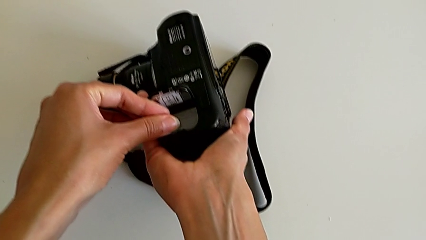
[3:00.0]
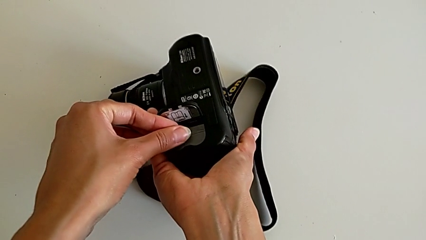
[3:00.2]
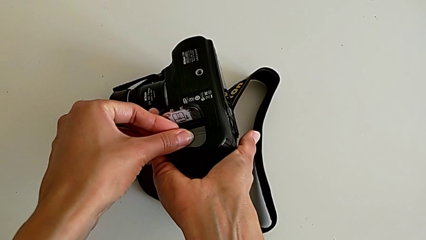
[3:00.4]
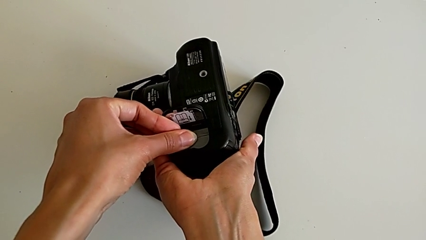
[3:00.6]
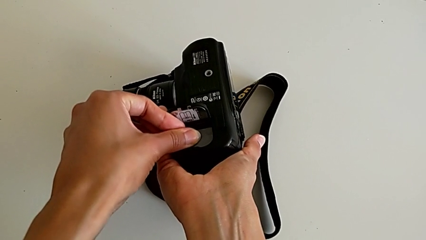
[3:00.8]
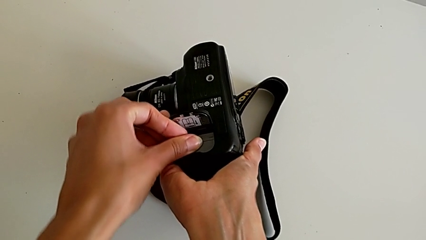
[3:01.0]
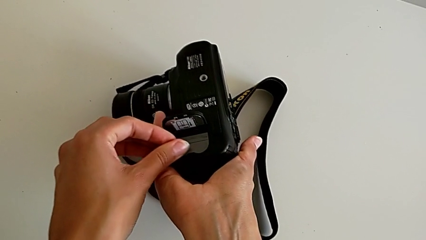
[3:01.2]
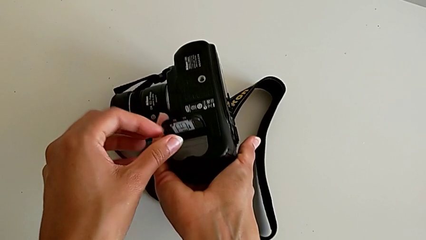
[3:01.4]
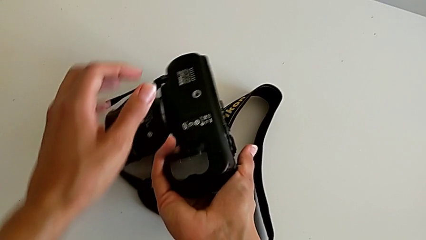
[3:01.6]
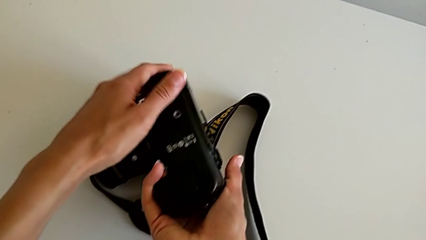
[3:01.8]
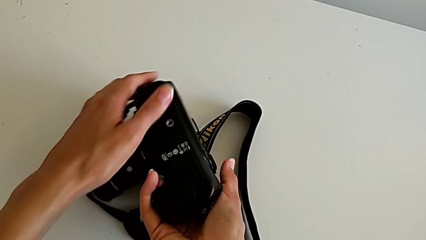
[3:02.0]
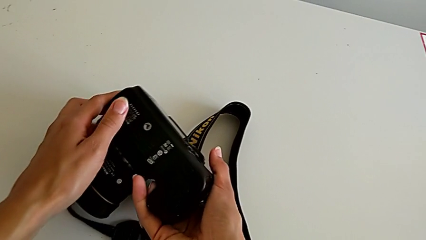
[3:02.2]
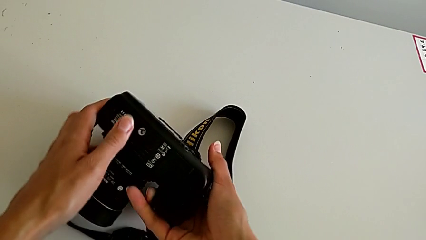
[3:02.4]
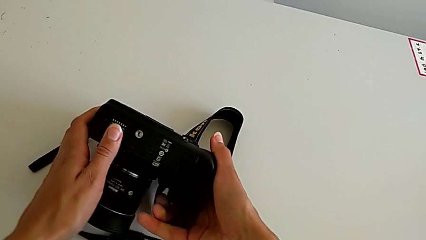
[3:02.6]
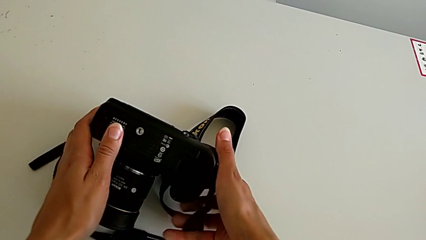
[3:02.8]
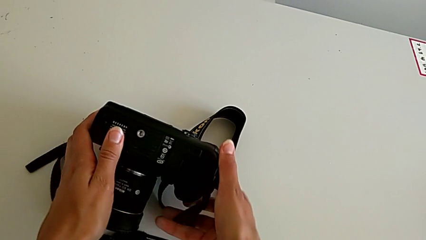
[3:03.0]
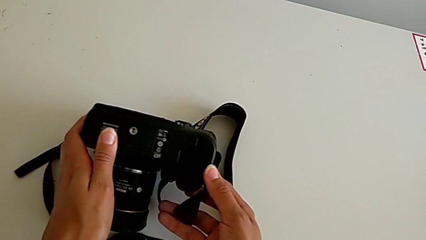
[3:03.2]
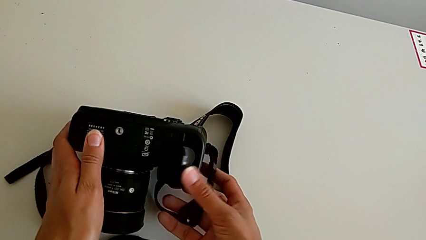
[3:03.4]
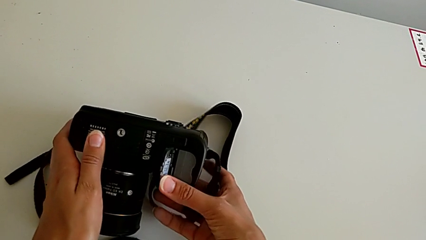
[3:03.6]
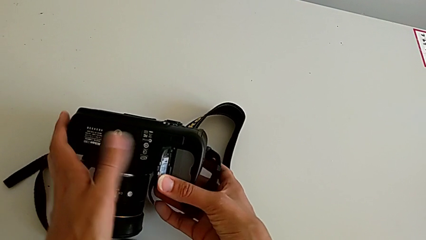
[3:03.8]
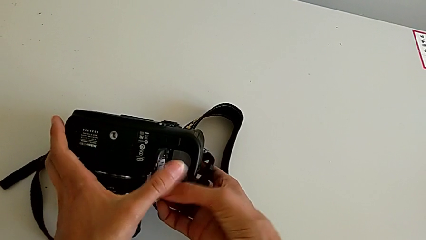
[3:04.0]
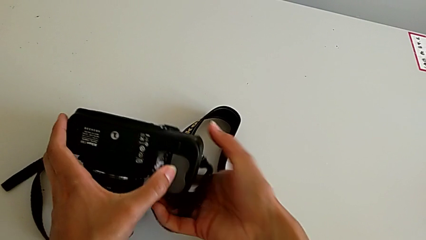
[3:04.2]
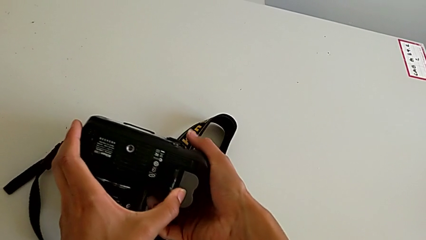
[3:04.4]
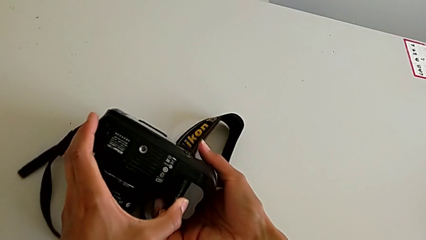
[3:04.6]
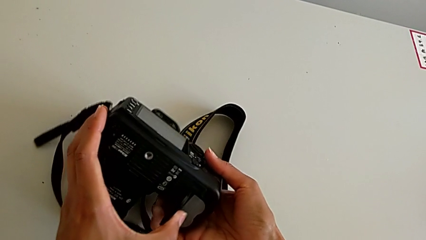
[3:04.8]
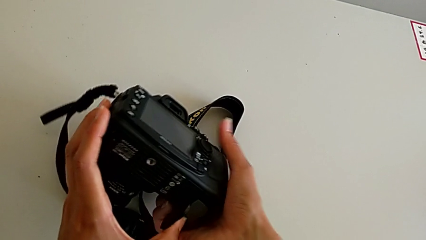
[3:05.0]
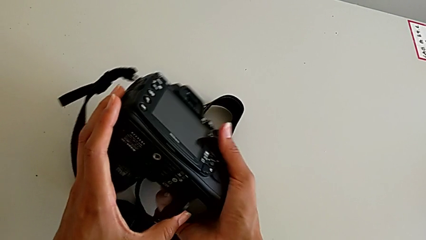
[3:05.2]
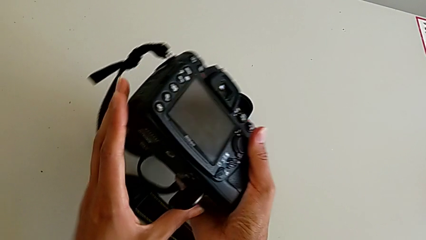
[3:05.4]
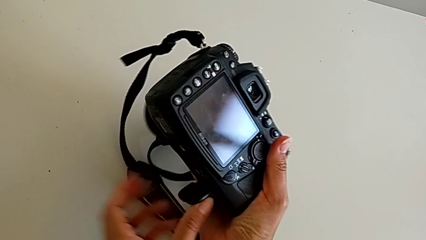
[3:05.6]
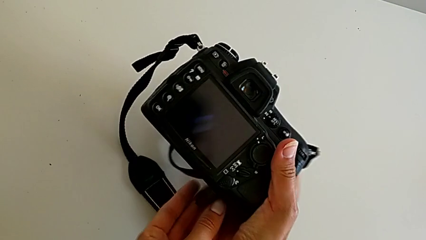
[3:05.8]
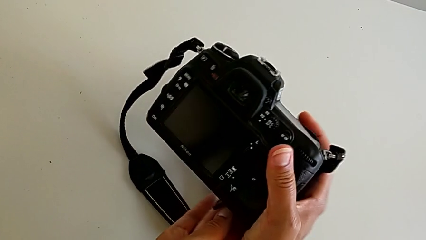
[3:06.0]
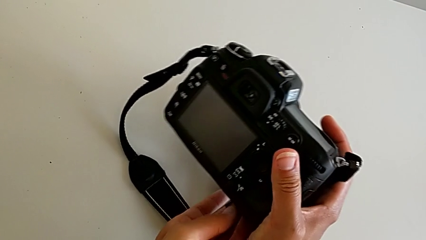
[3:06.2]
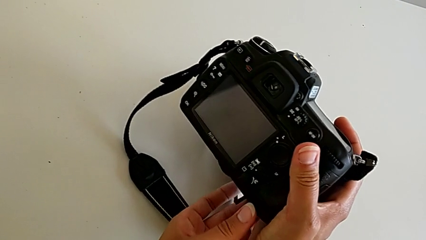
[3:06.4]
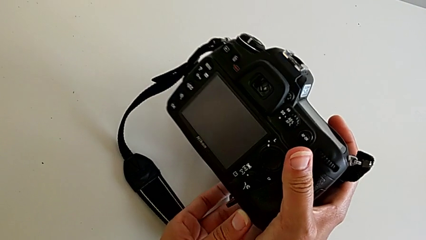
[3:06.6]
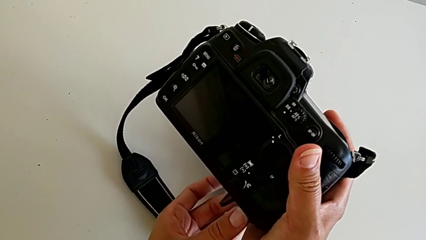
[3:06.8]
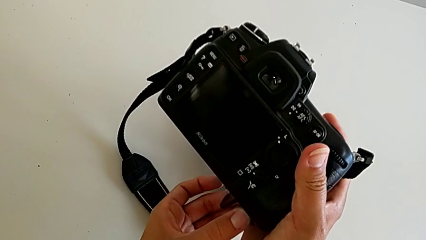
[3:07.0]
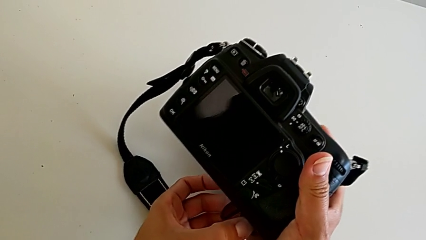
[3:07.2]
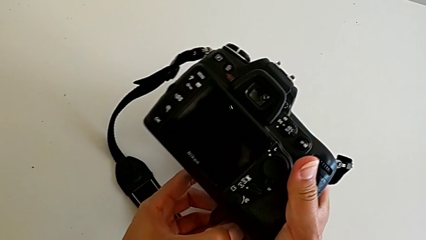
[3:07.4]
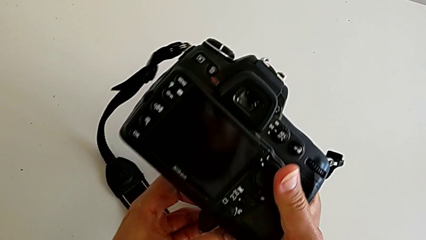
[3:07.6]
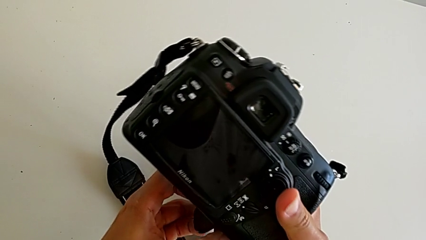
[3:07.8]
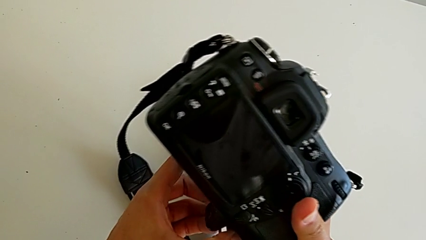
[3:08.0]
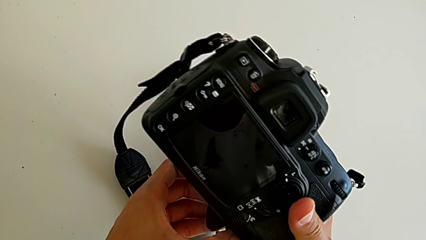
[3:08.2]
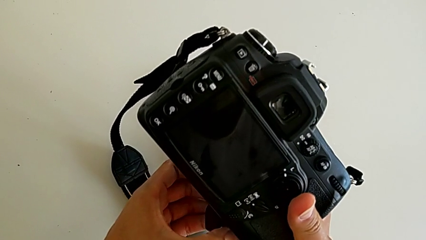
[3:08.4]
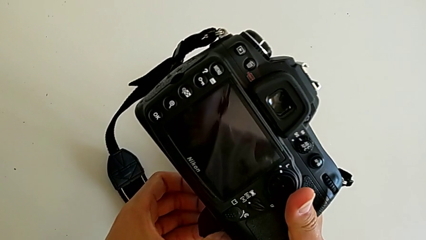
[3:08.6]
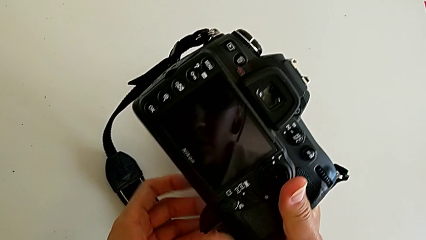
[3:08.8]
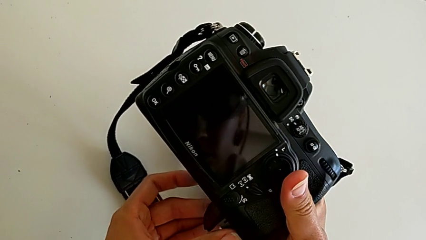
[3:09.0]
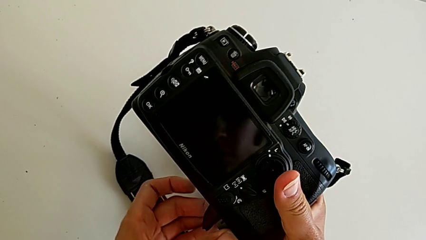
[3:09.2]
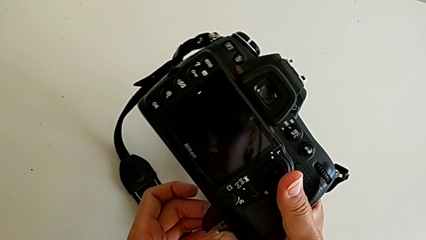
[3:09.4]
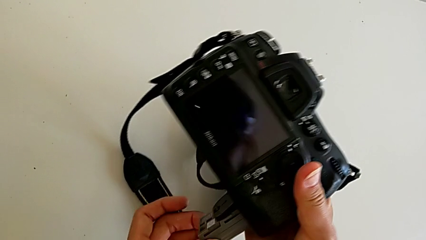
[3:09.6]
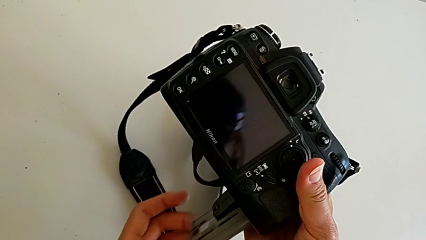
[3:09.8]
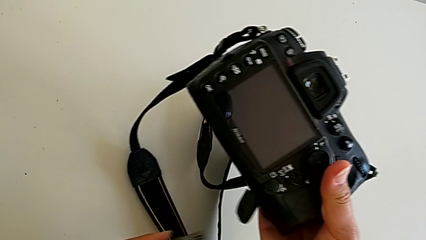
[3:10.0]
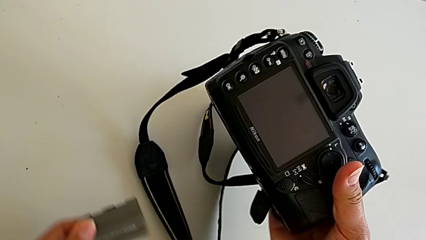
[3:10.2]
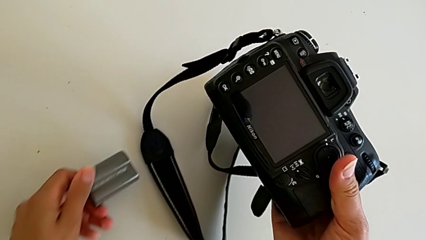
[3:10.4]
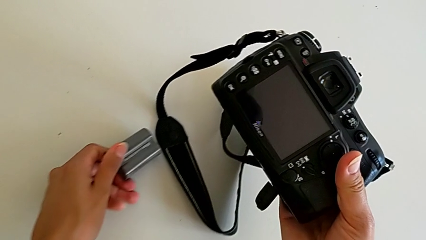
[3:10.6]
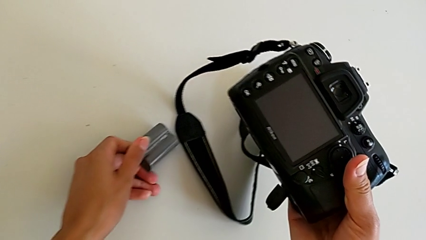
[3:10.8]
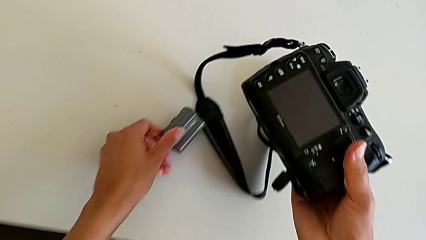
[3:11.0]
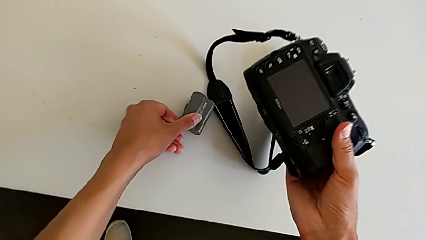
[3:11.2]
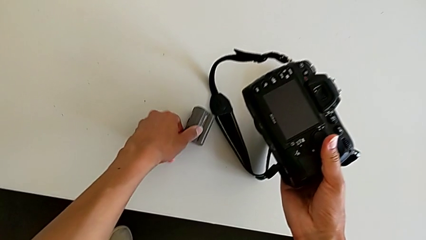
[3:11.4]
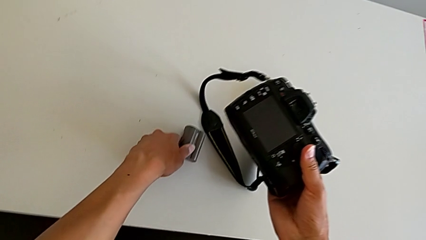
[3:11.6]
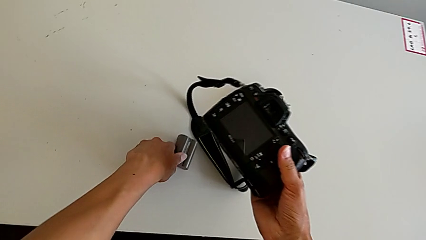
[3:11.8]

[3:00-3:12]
The camera wearer is withdrawing the battery from the DSLR. They wrongly close the battery door, the battery box closing before they change the battery. They hold the DSLR, flip it, pull the battery and place it.

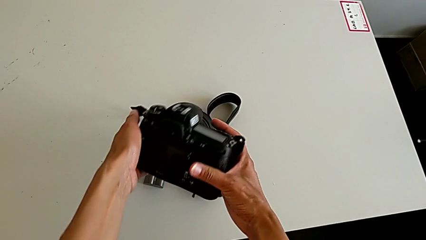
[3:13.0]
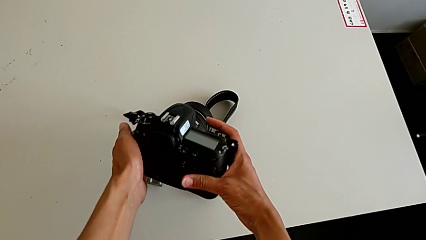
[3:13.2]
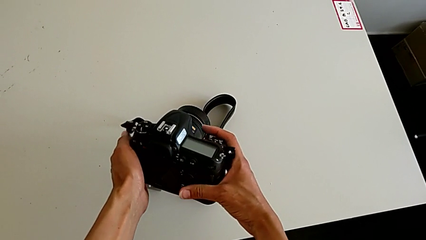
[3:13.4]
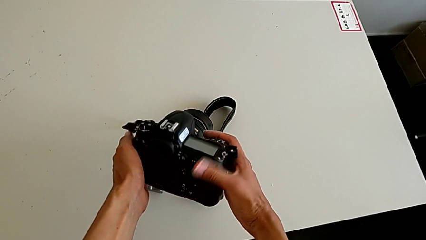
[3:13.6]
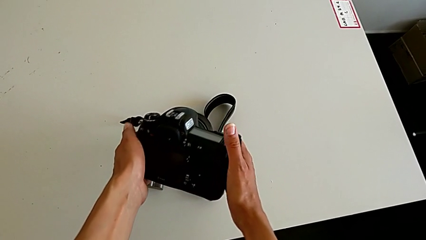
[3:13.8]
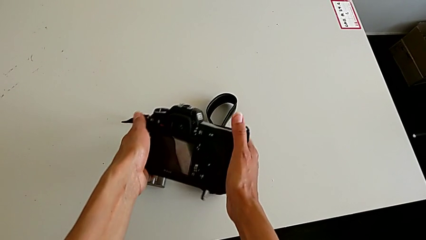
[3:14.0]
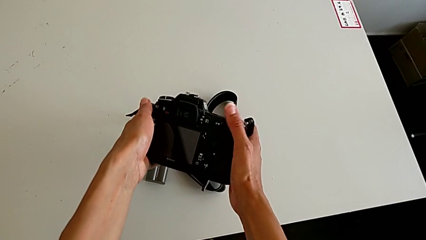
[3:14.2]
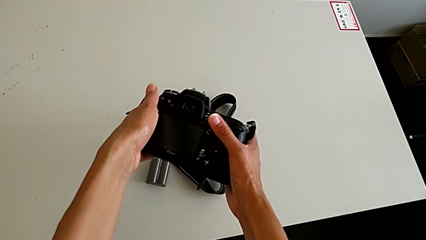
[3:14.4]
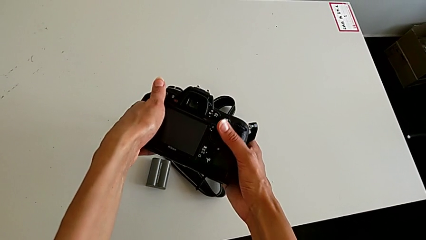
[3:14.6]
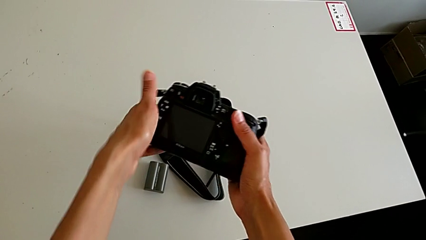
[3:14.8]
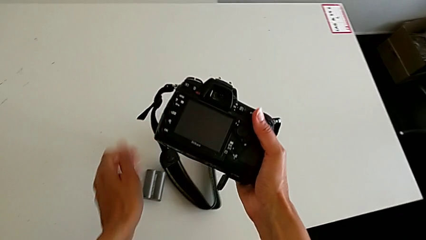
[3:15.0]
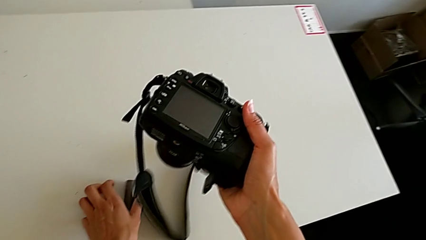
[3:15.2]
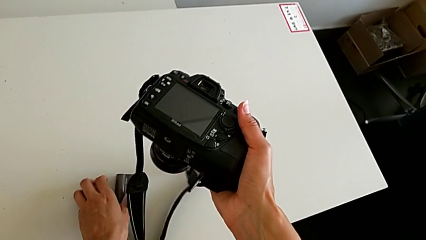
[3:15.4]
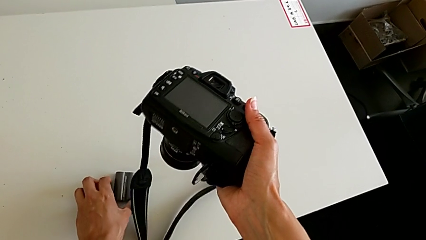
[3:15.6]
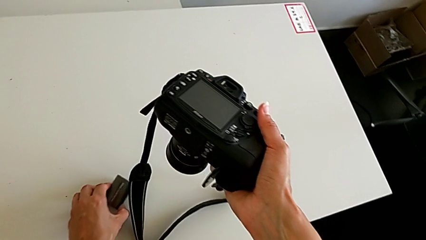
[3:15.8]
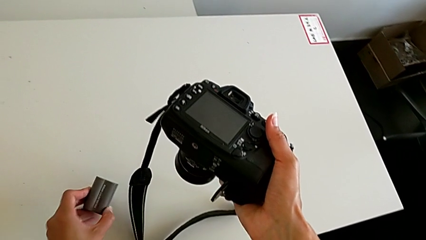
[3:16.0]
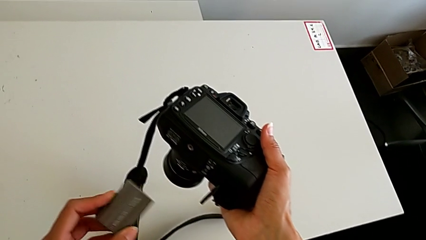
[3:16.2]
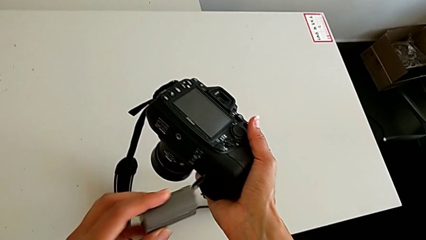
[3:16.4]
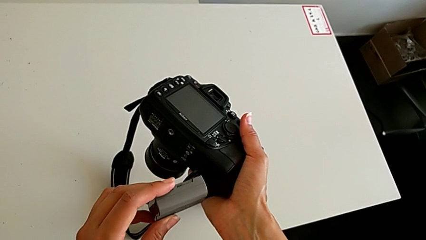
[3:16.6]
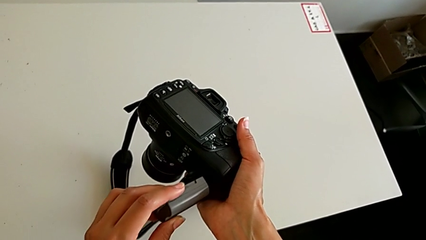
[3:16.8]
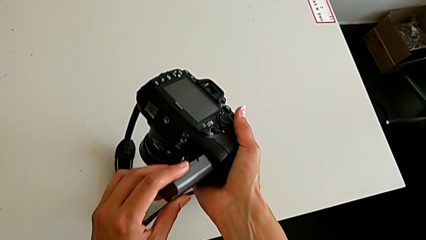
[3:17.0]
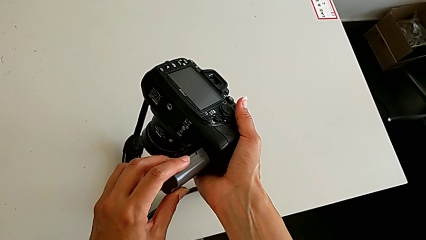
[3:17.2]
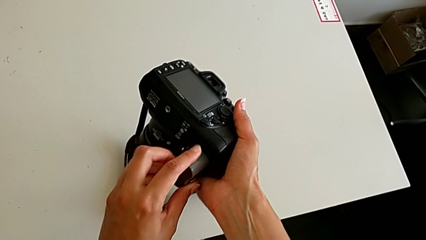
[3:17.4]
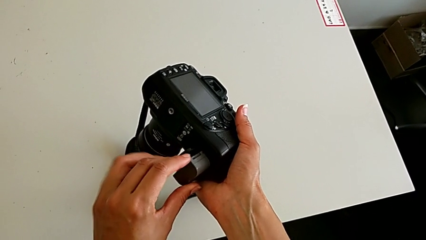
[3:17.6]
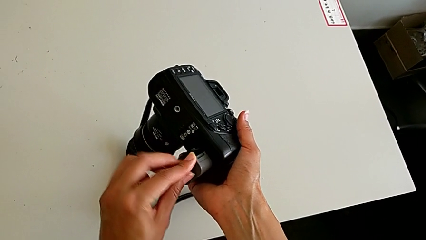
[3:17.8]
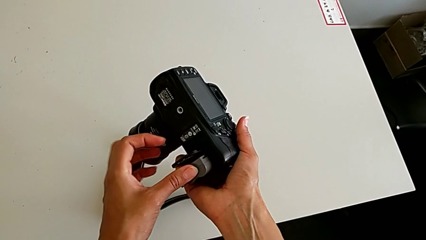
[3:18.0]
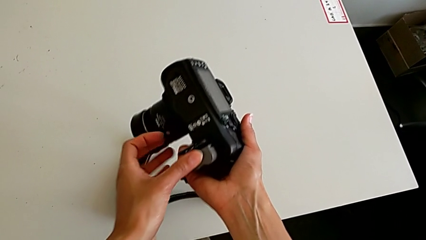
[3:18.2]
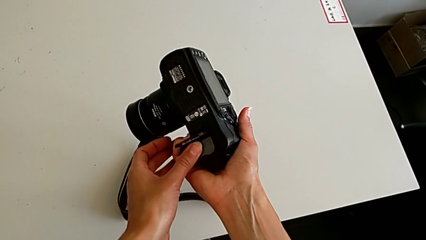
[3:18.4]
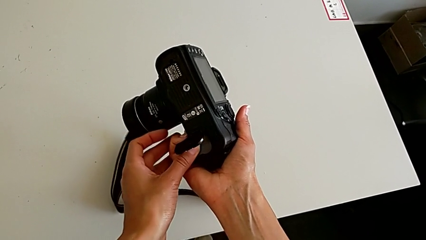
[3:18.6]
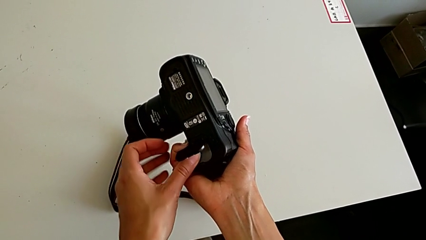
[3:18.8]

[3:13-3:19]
The camera wearer is inserting the battery into the DSLR. They inspect the DSLR, grab the battery and insert it.
